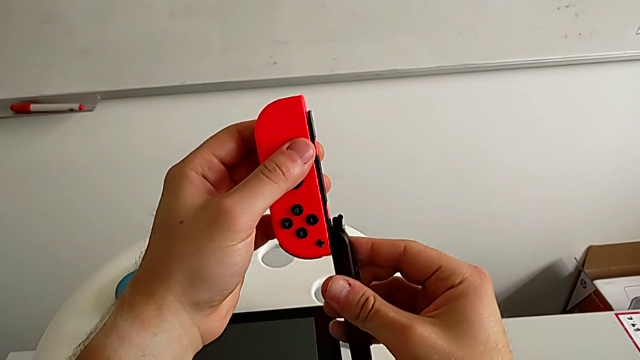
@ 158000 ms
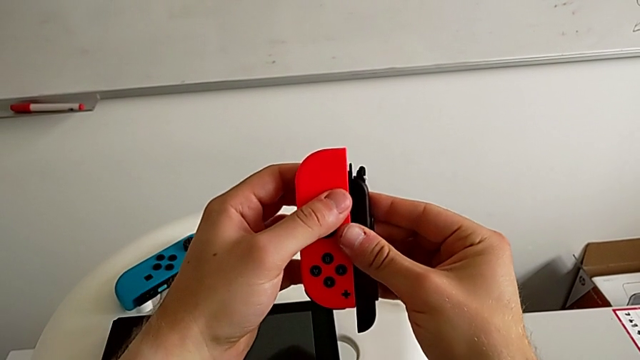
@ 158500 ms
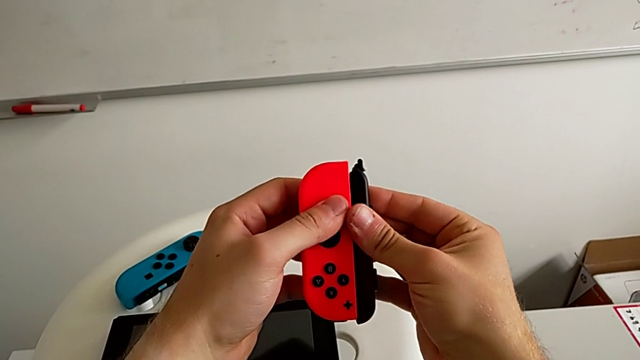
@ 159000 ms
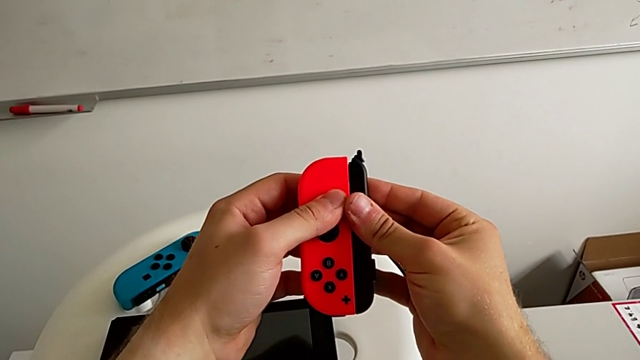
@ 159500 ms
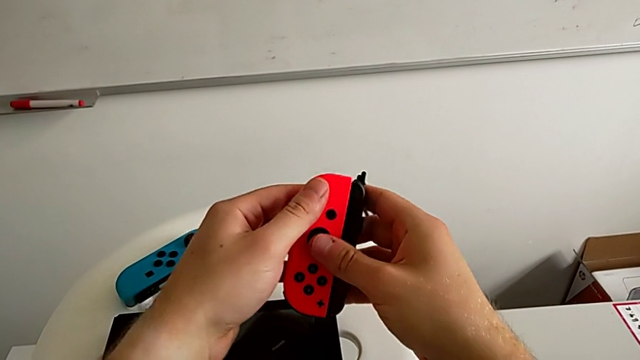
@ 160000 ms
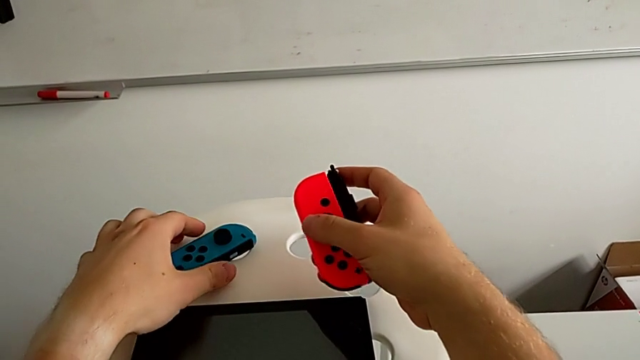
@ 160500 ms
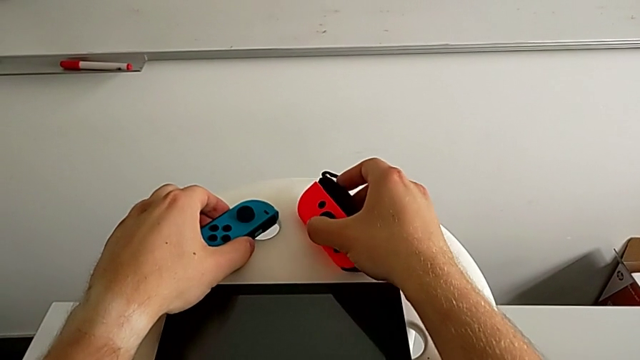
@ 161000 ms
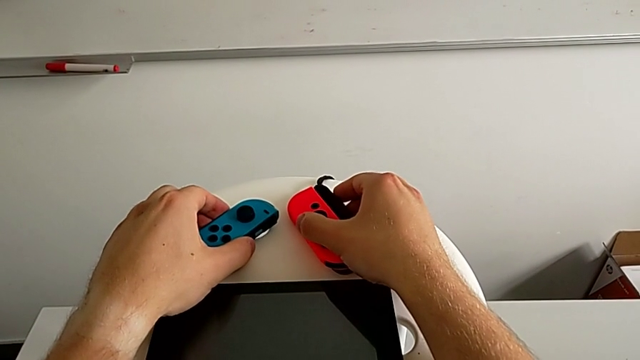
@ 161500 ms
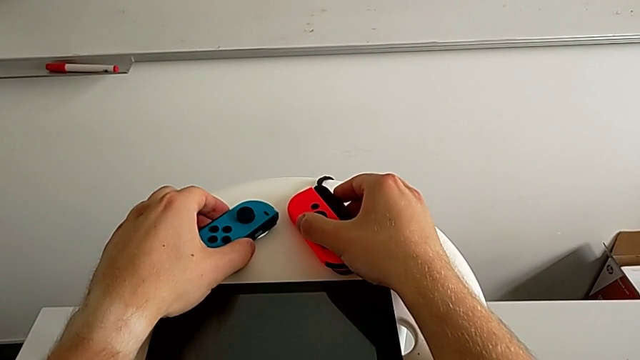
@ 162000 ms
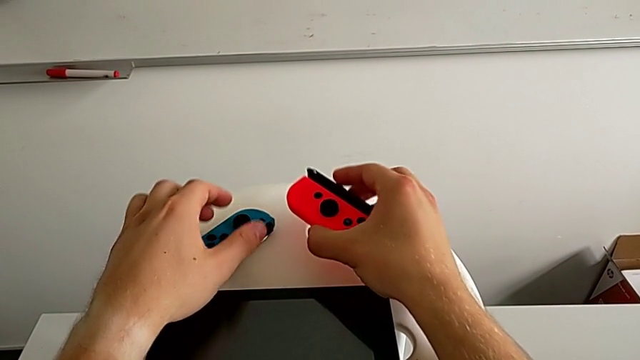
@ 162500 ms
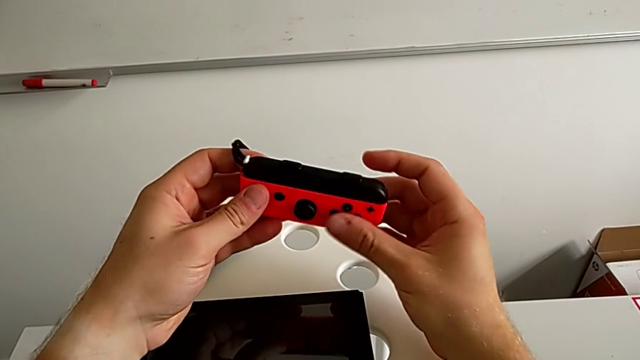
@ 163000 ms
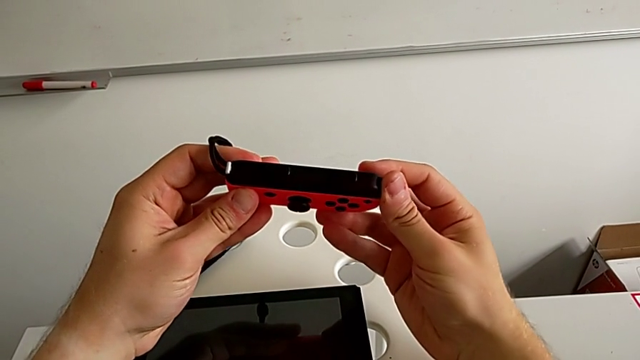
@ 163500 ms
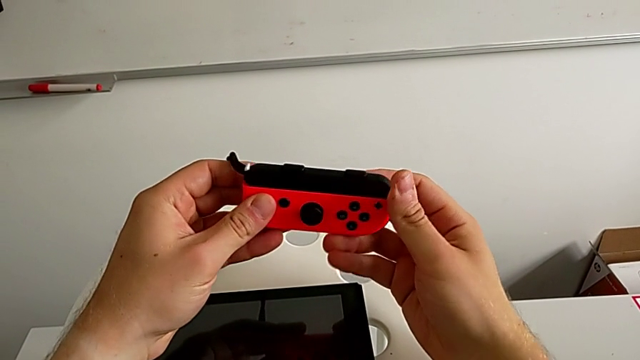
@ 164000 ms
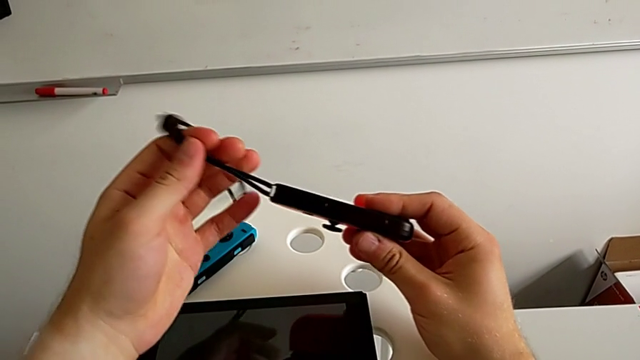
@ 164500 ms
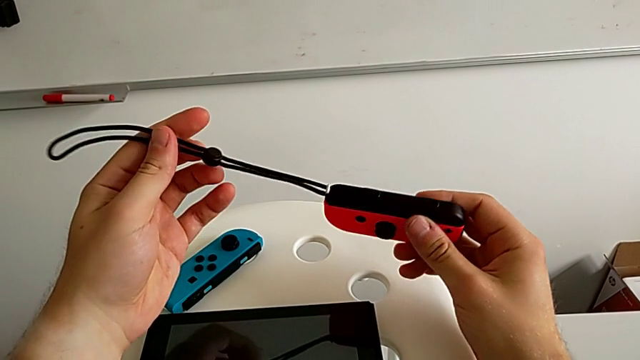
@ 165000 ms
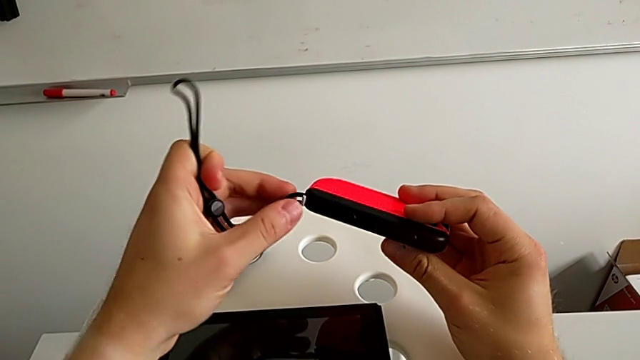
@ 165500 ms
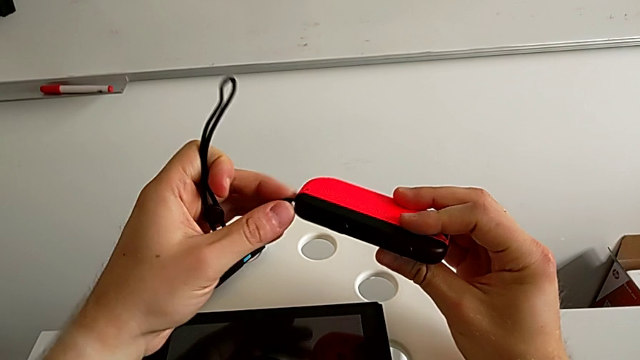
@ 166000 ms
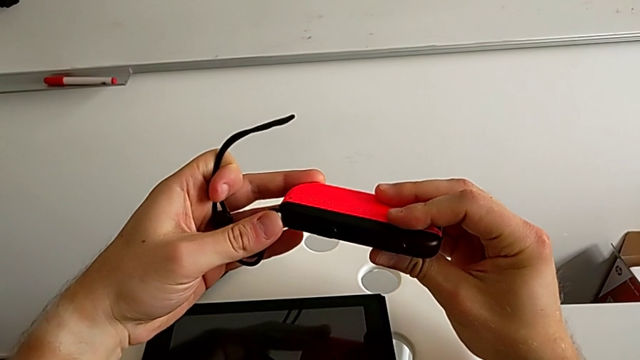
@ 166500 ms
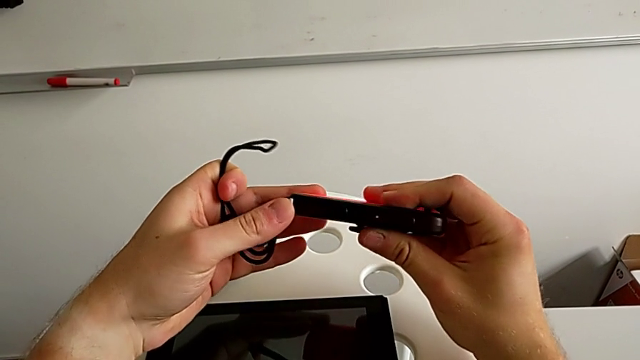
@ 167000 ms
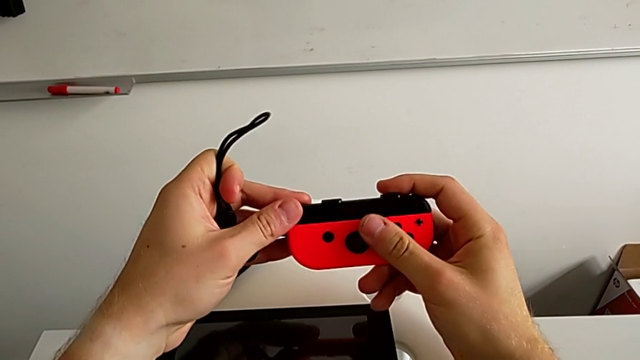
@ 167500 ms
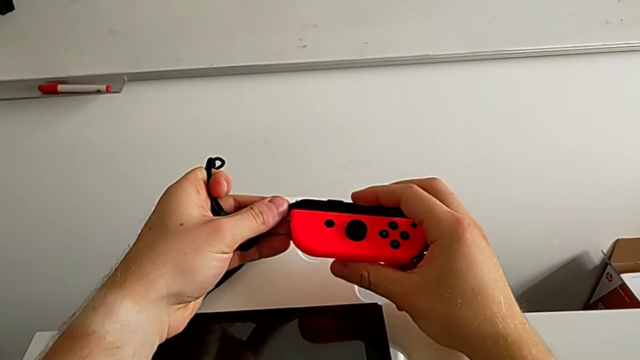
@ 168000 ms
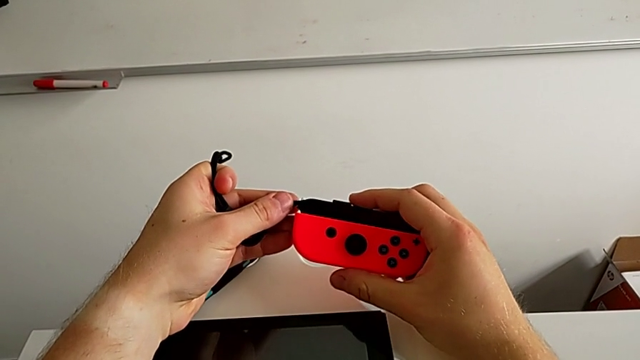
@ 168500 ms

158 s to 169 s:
The camera wearer is exchanging Joy-Con controllers from the Nintendo Switch onto the Joy-Con straps. They insert the first Joy-Con strap, withdraw it, rotate it and insert it. They place the red Joy-Con controller, grab the blue Joy-Con controller and place it.

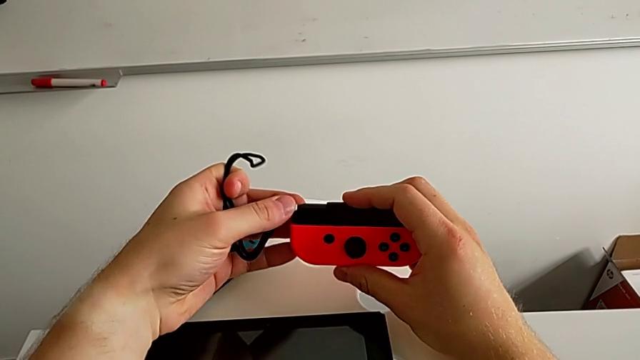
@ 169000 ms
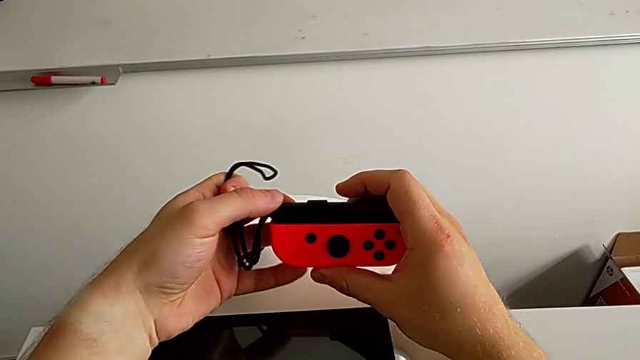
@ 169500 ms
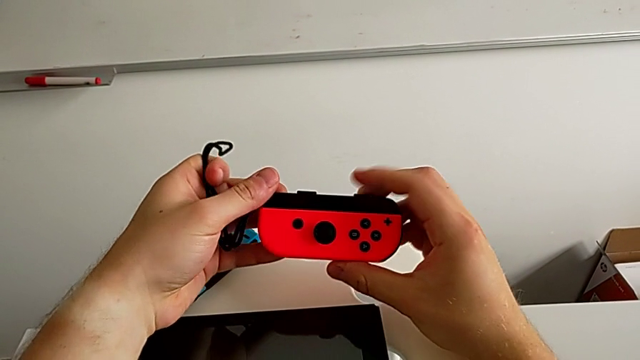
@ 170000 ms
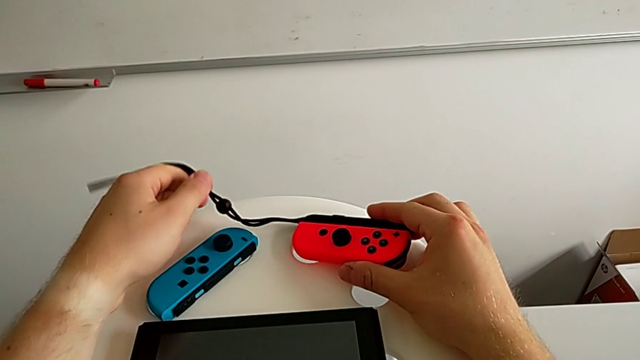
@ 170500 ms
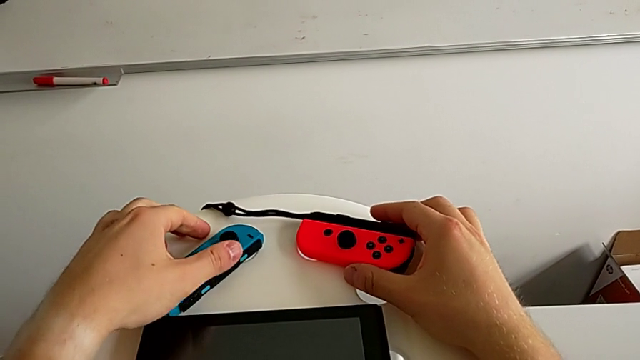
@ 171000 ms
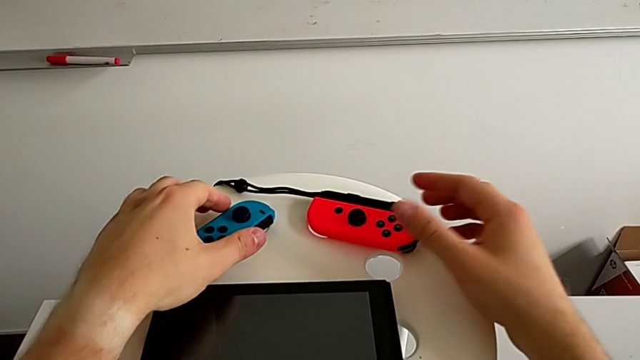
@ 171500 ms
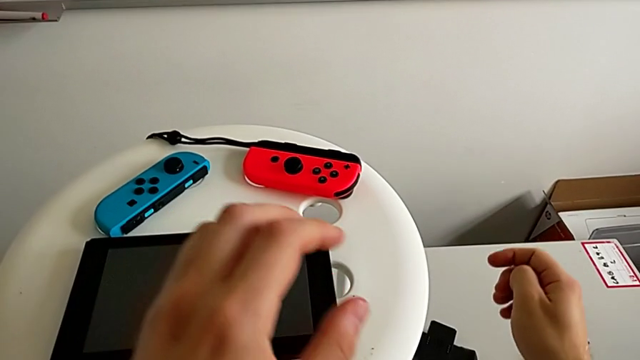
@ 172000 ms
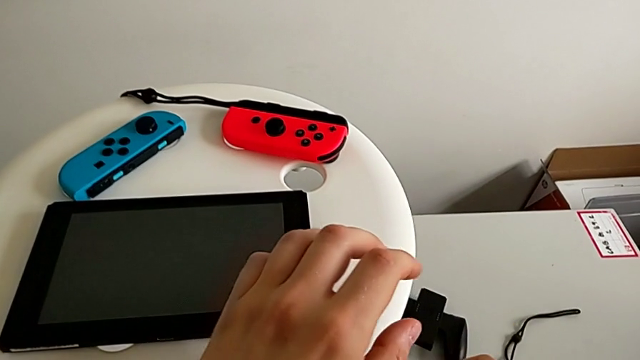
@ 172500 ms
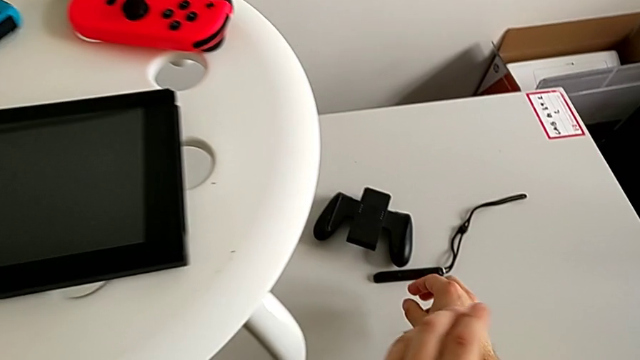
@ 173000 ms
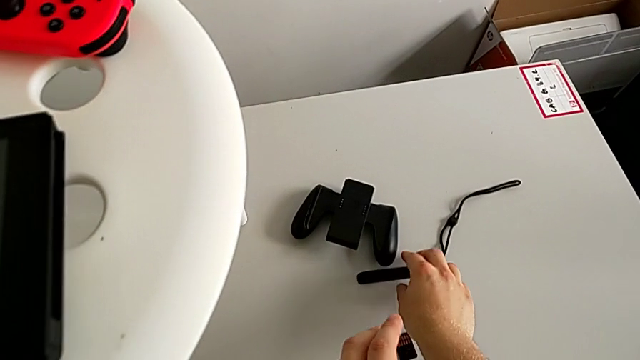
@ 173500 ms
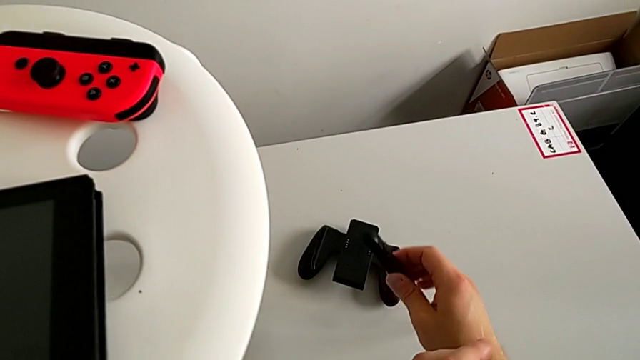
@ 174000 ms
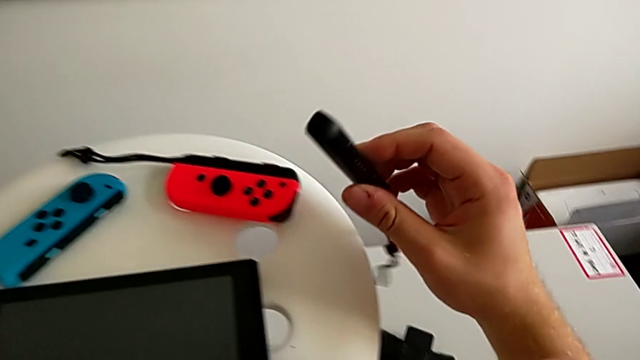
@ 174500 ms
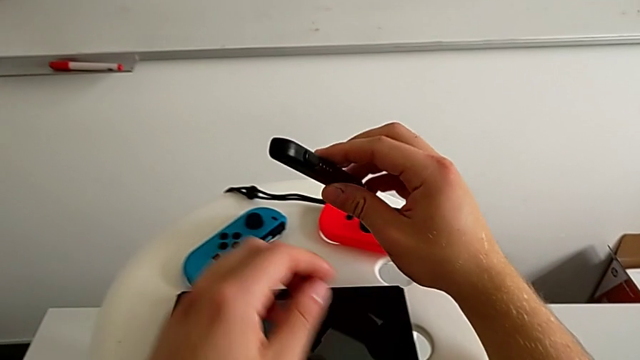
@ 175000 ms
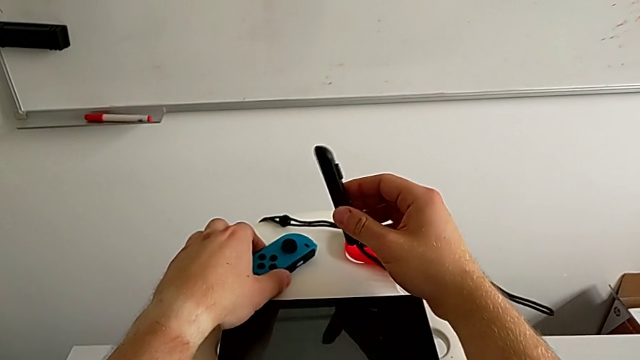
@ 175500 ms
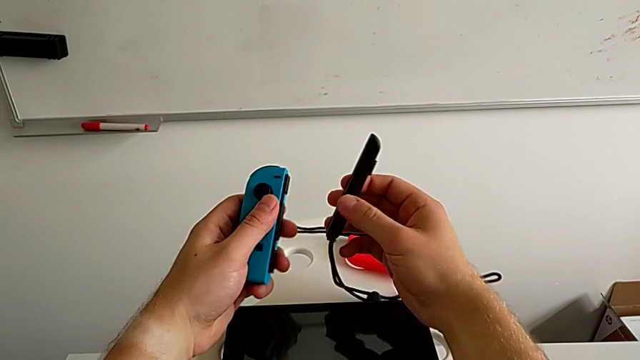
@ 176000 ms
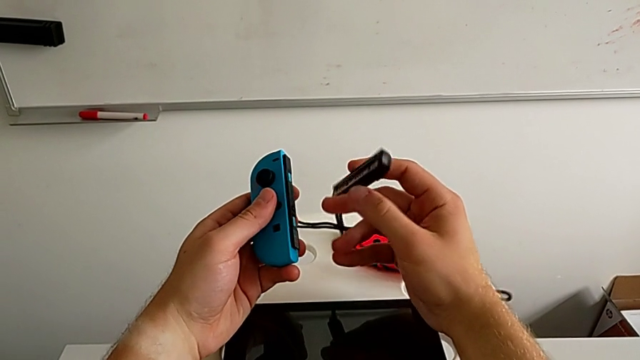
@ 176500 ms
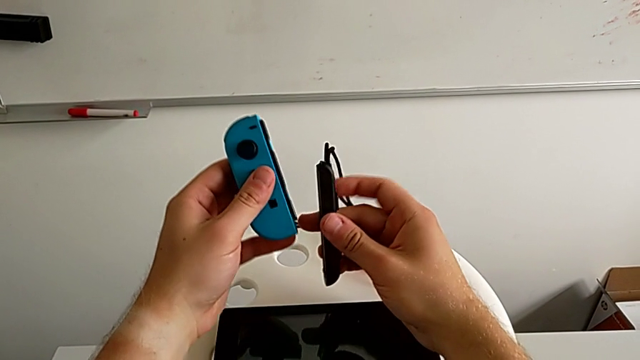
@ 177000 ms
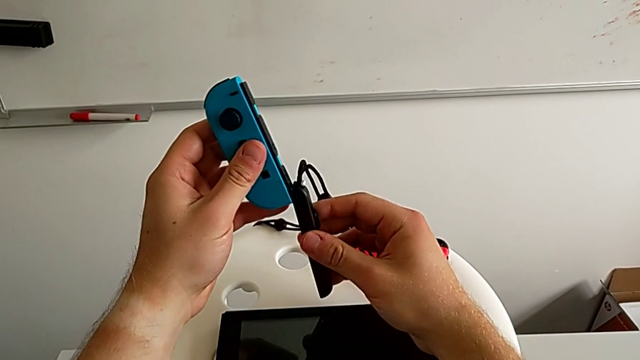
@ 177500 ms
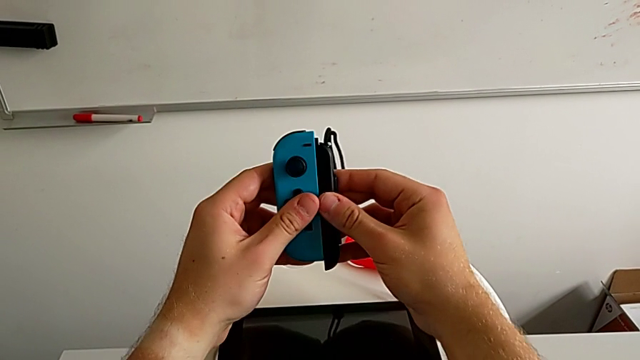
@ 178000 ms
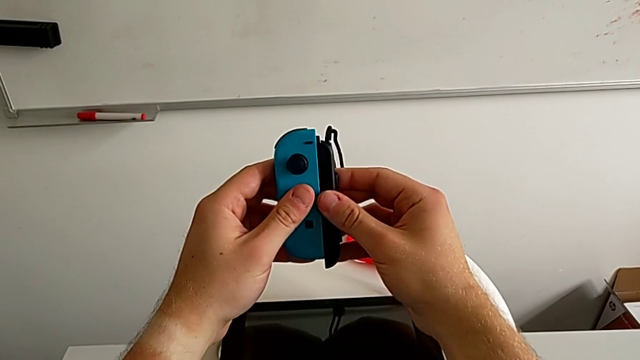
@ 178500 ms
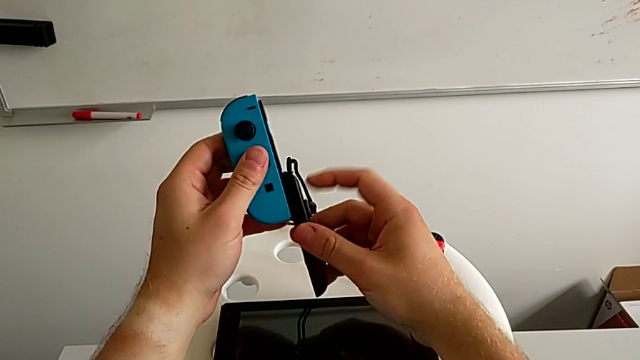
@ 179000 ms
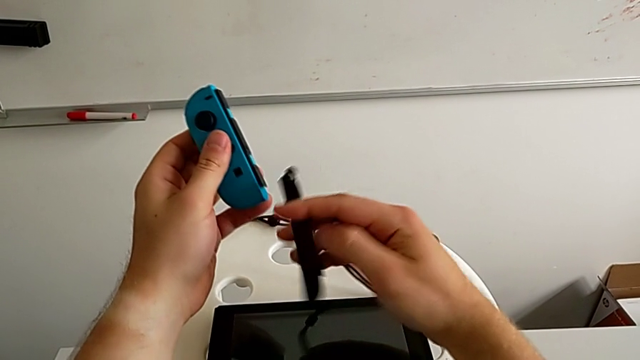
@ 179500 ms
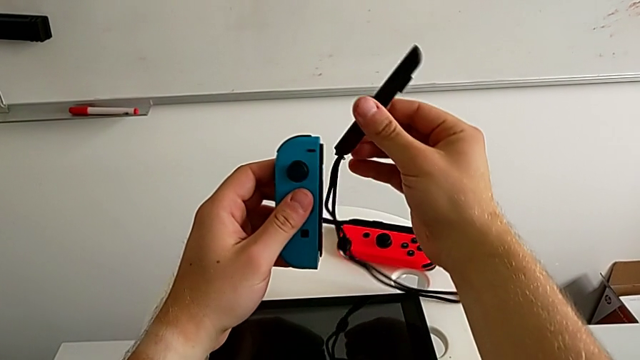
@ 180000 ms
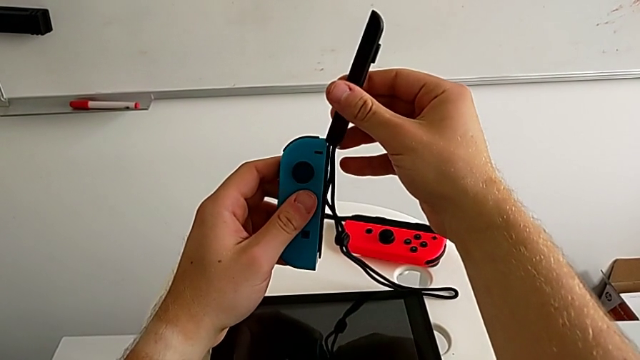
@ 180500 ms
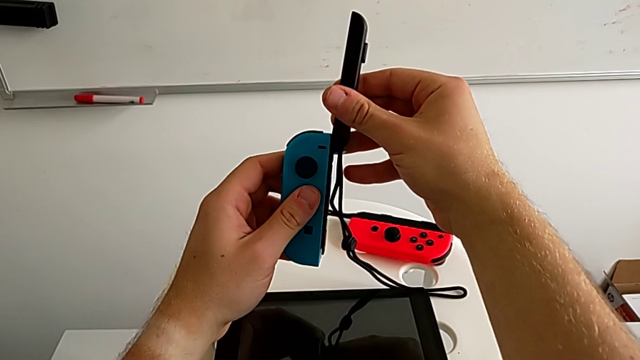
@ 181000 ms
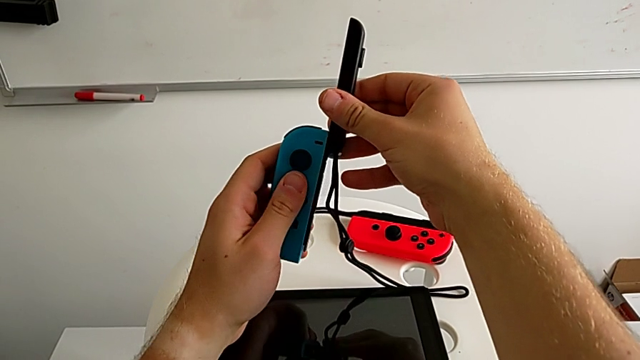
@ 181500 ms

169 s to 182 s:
The camera wearer is exchanging Joy-Con controllers from the Nintendo Switch onto the Joy-Con straps. They grab the red Joy-Con controller, lift it and rotate it. They push the first Joy-Con strap lock, rotate the red Joy-Con controller and place it. They grab the second Joy-Con strap and lift it.
